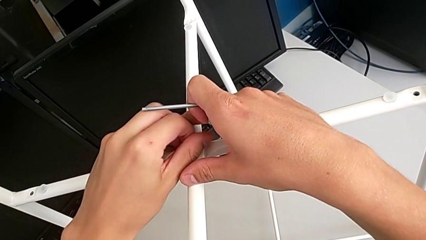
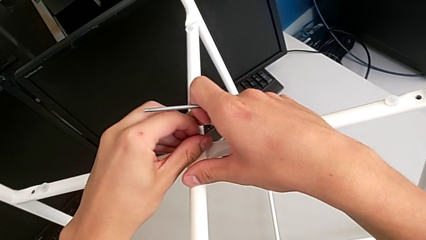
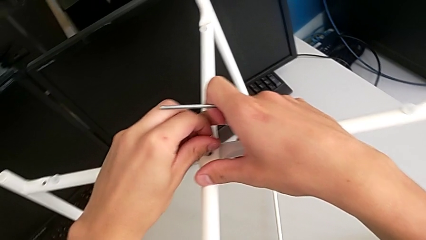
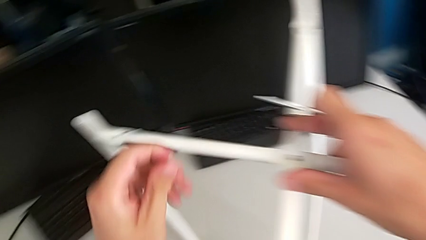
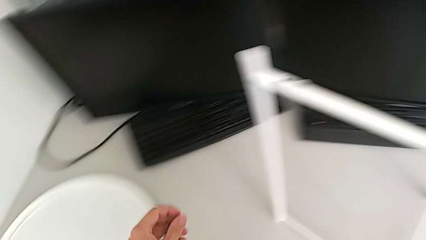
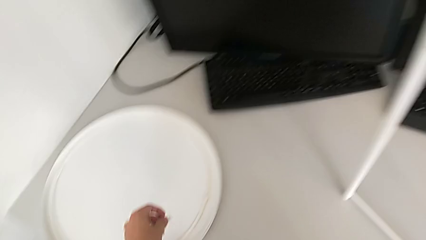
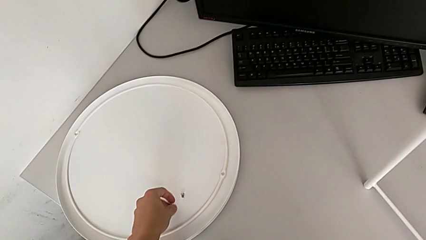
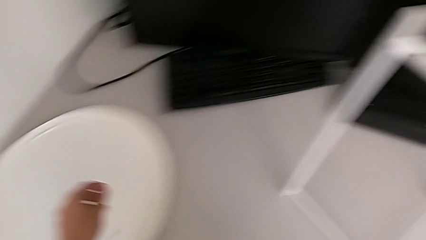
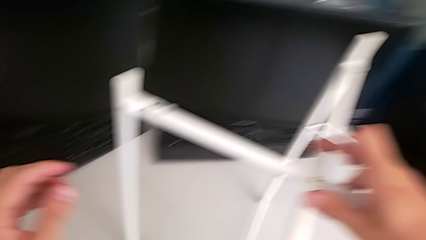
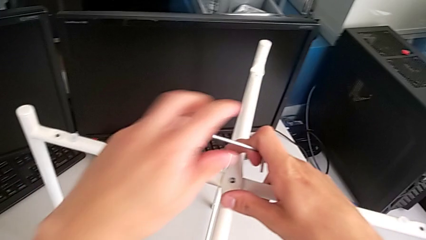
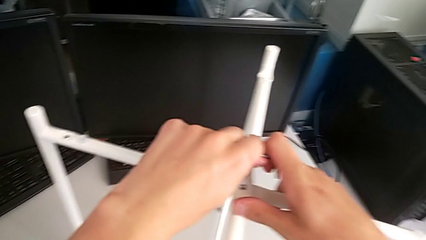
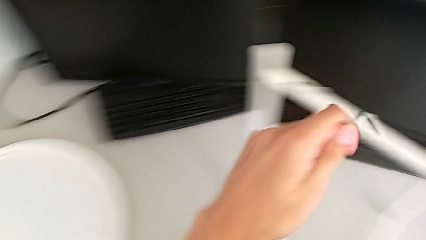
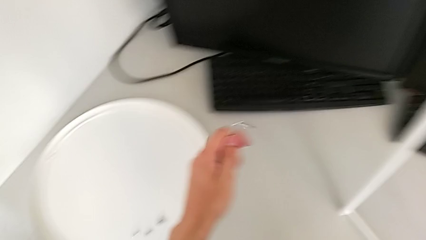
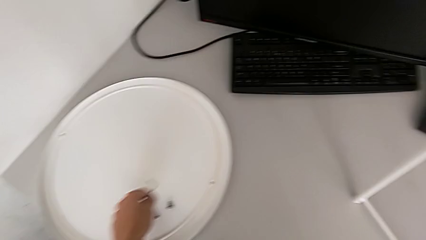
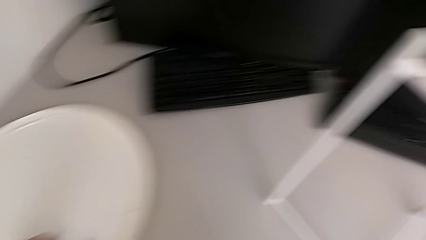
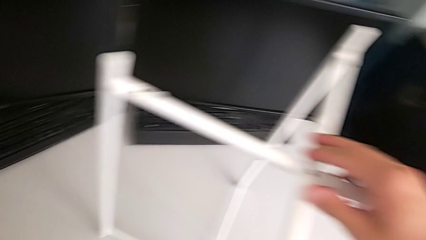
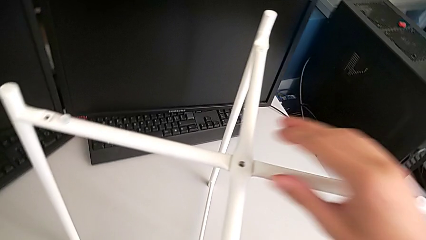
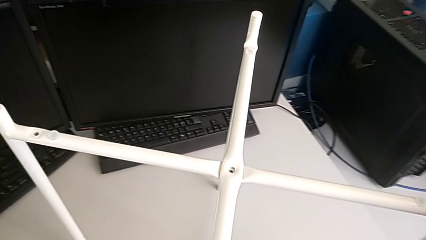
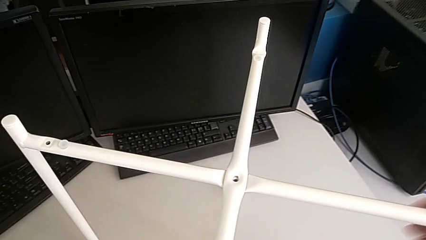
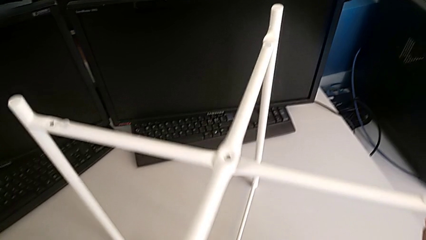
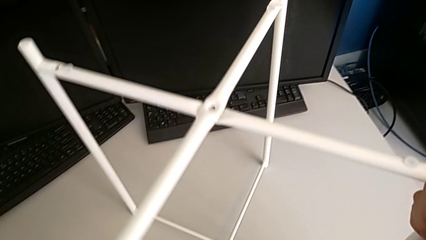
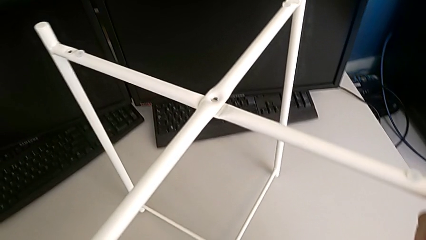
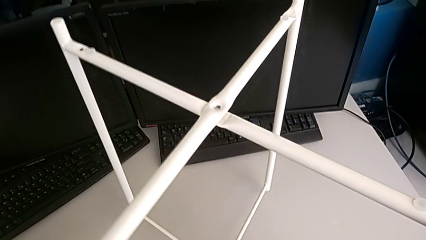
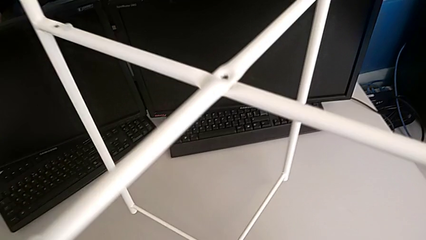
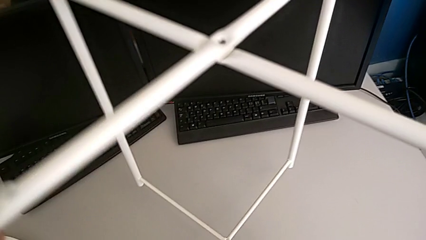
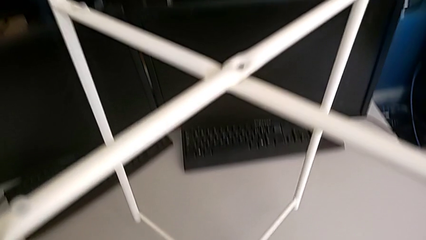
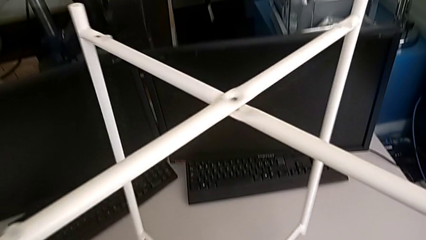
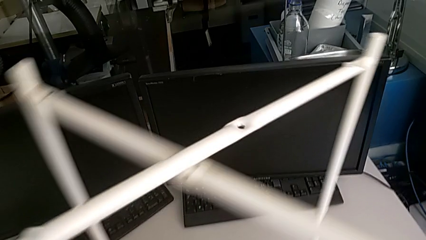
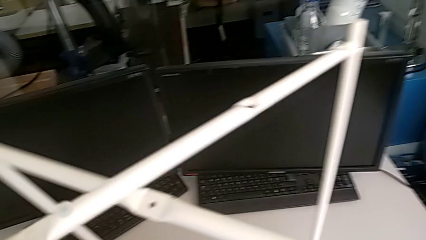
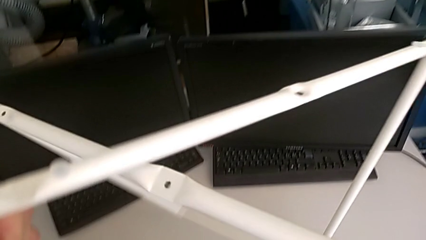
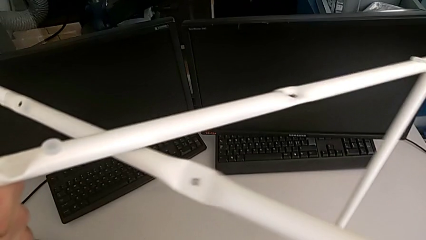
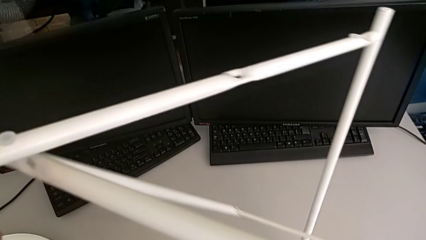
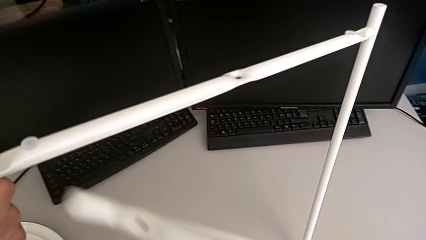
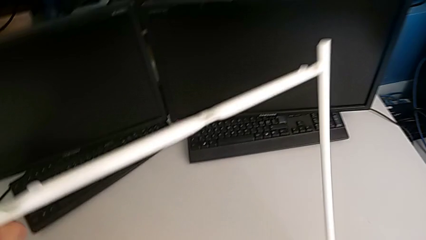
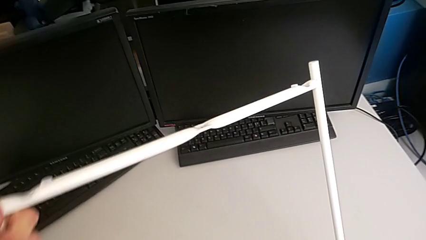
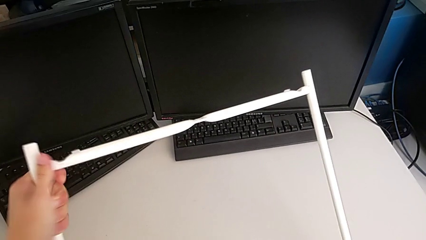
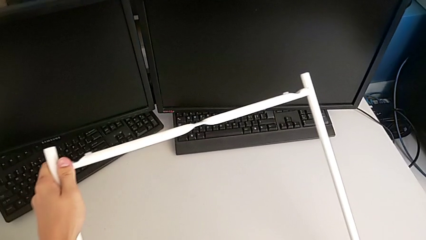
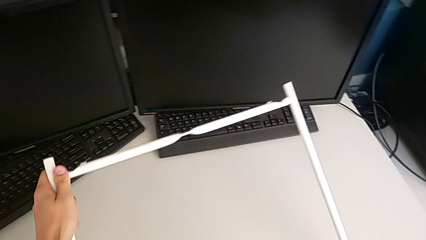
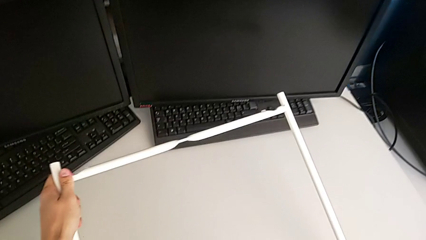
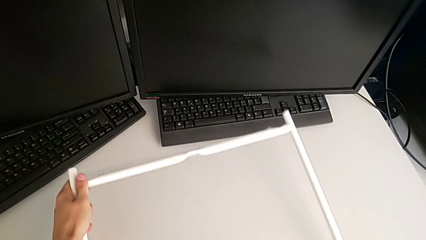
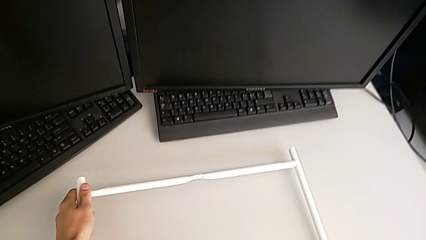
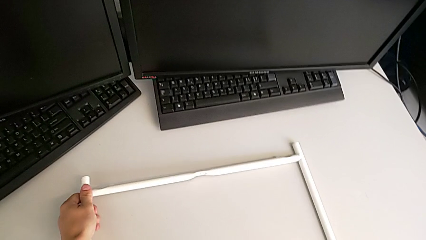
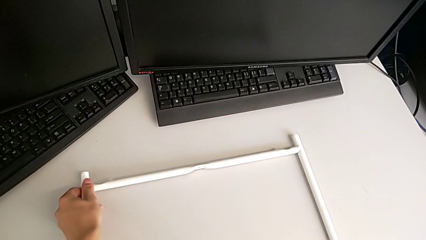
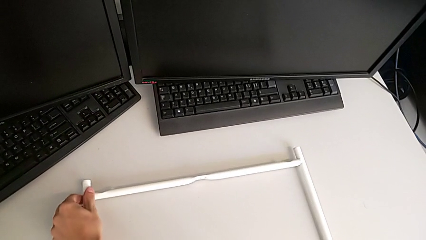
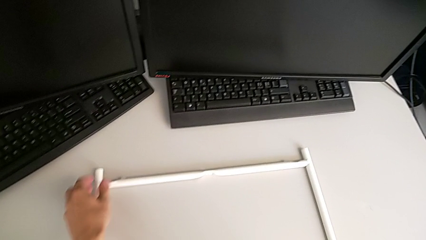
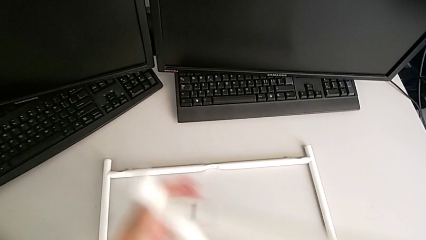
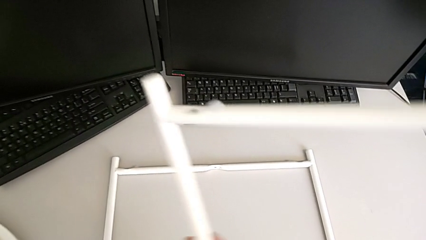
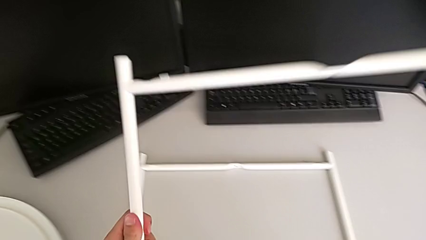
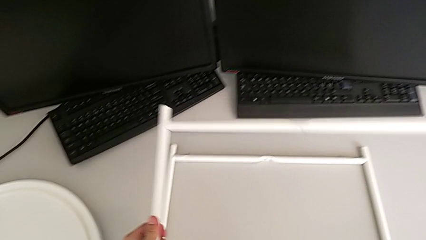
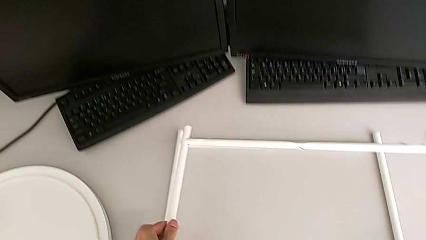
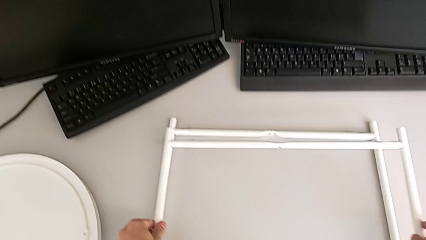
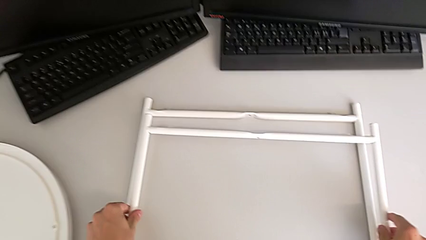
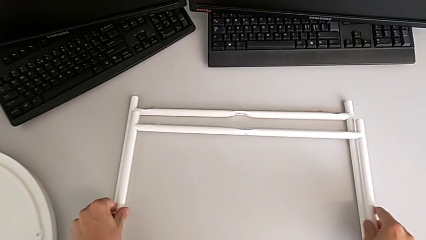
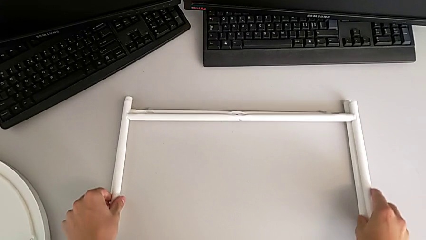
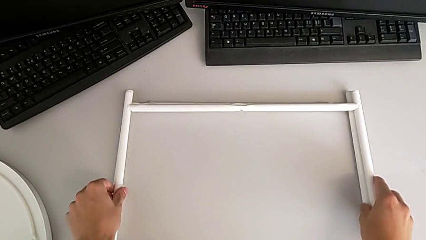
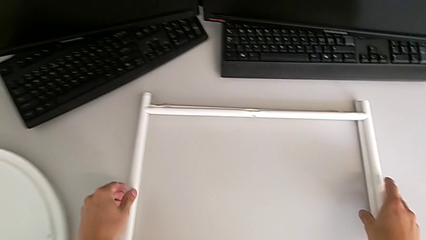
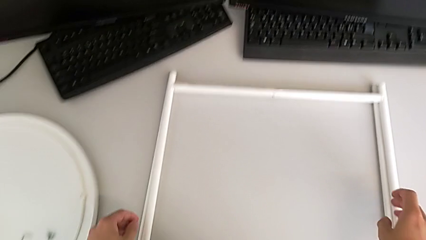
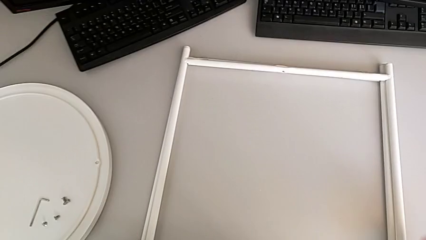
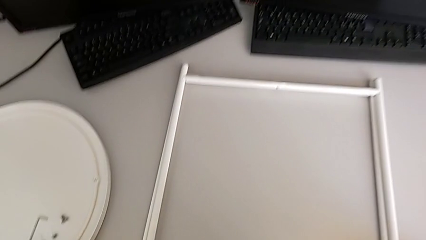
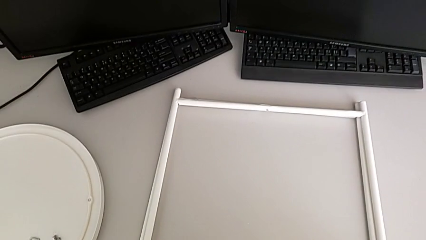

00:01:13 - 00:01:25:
The camera wearer is disassembling the legs of the table. They disassemble the hex socket head, place it, grab the Allen wrench, place it, grab the leg, disassemble it and place it twice.
